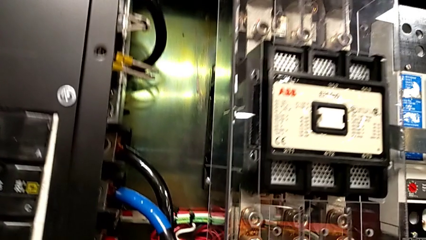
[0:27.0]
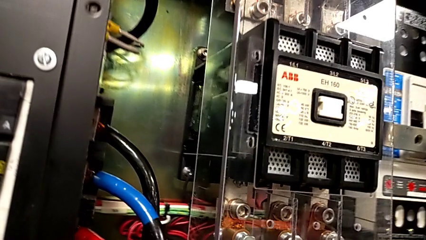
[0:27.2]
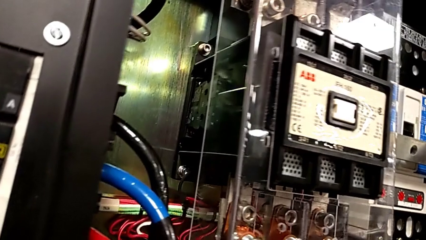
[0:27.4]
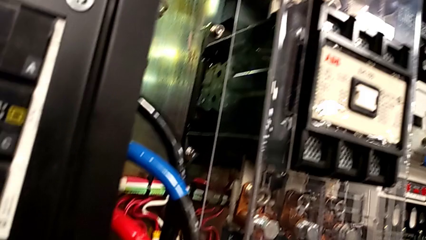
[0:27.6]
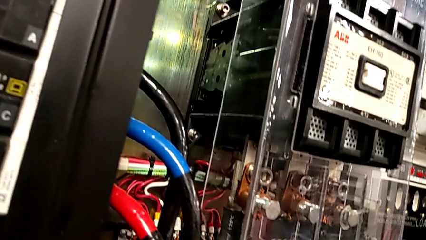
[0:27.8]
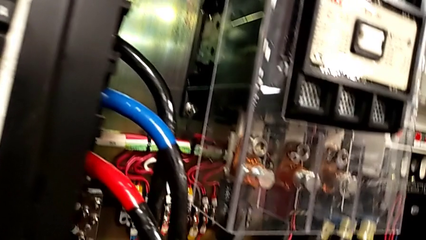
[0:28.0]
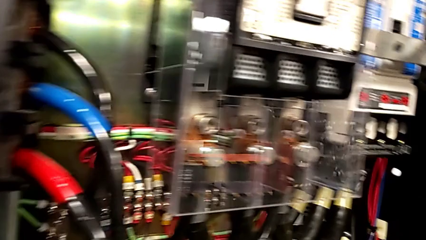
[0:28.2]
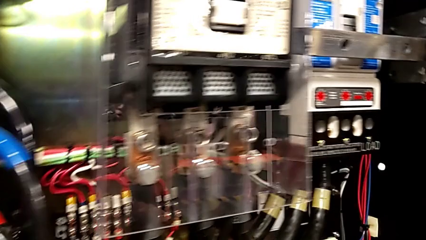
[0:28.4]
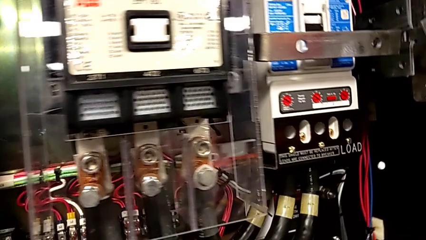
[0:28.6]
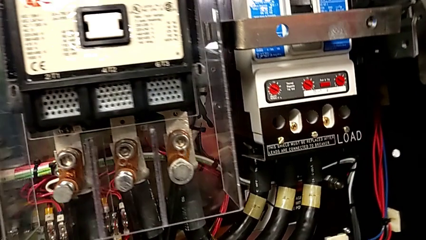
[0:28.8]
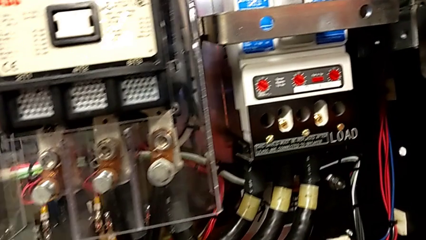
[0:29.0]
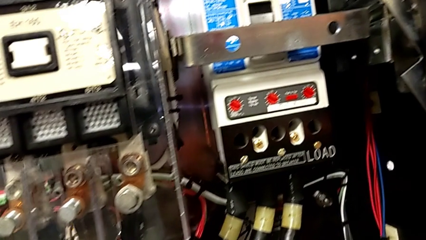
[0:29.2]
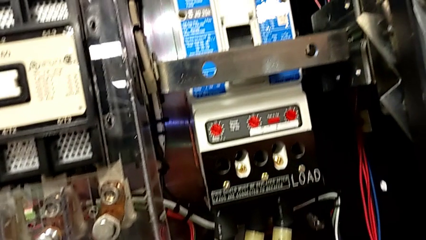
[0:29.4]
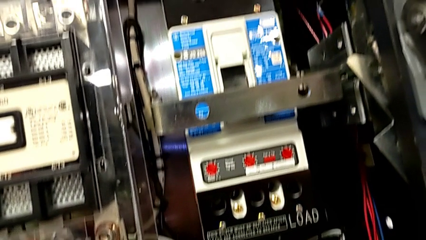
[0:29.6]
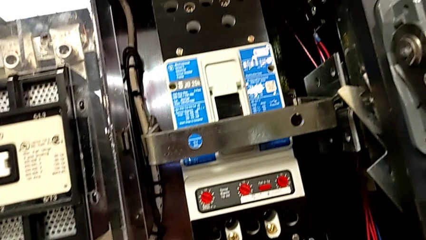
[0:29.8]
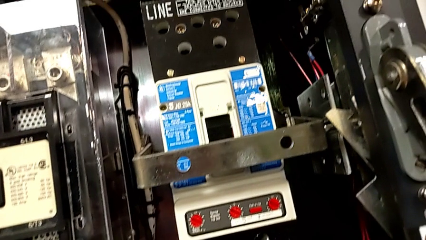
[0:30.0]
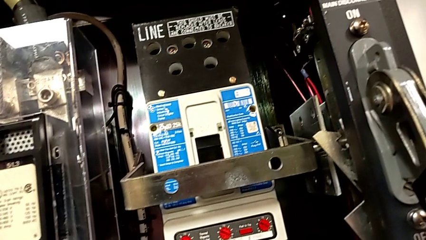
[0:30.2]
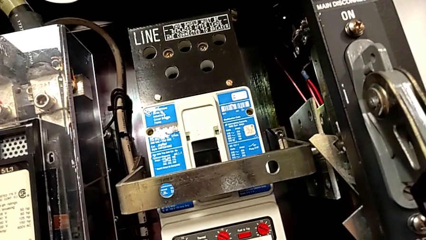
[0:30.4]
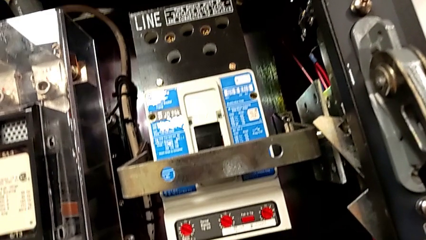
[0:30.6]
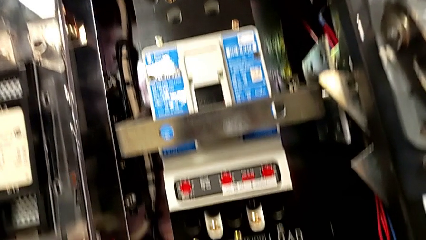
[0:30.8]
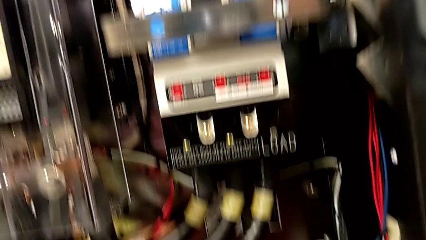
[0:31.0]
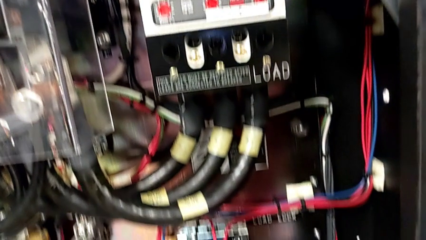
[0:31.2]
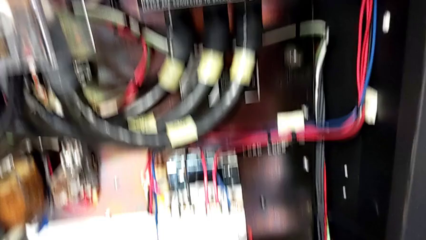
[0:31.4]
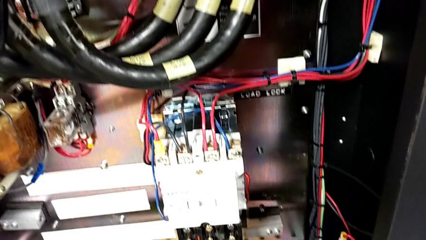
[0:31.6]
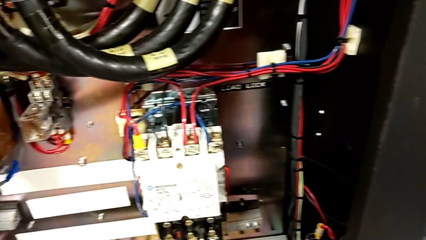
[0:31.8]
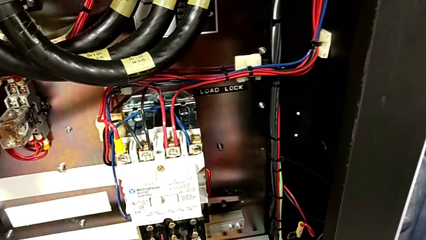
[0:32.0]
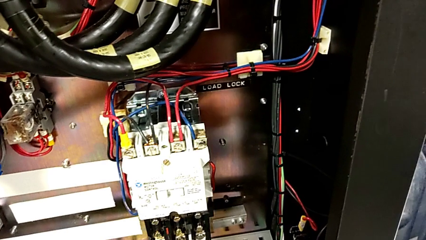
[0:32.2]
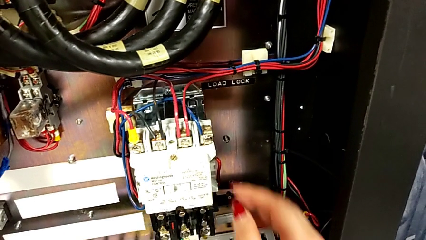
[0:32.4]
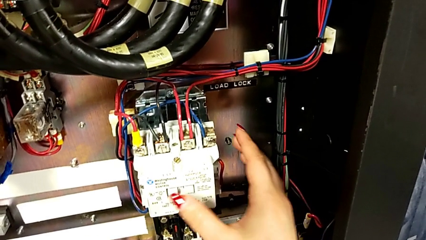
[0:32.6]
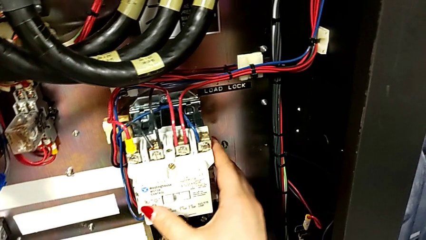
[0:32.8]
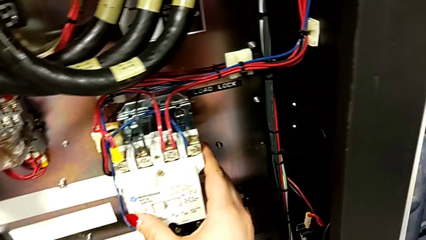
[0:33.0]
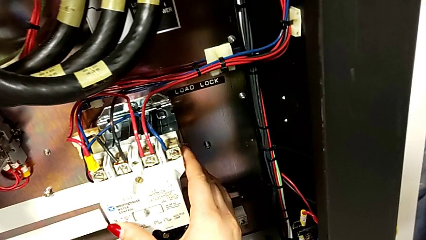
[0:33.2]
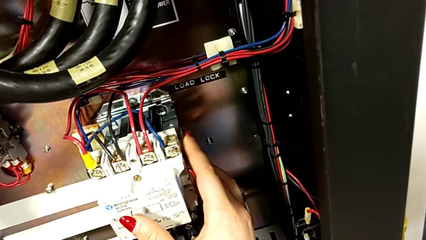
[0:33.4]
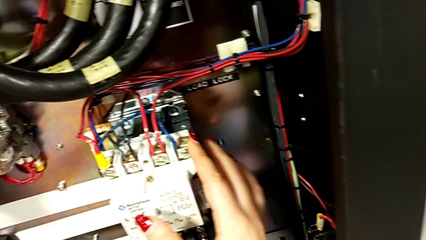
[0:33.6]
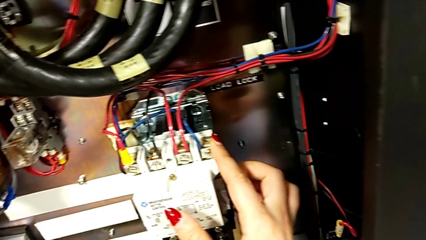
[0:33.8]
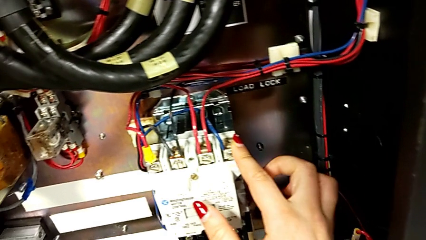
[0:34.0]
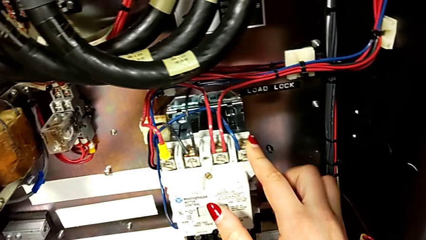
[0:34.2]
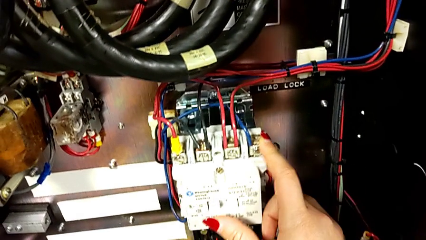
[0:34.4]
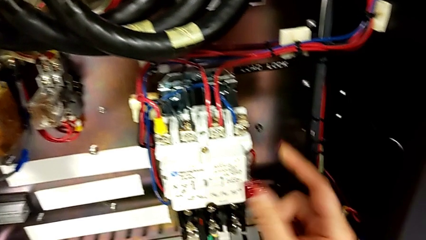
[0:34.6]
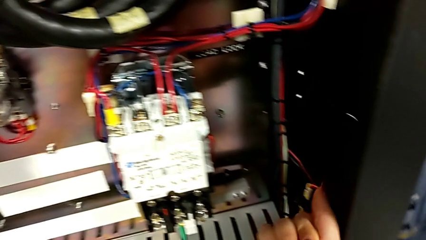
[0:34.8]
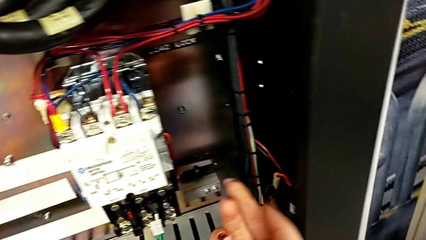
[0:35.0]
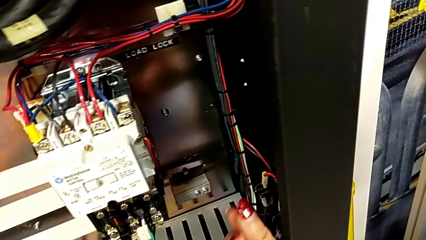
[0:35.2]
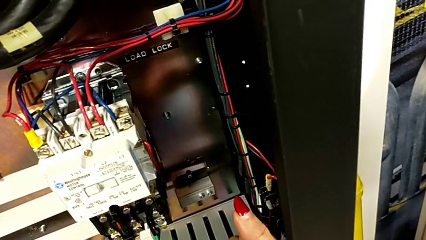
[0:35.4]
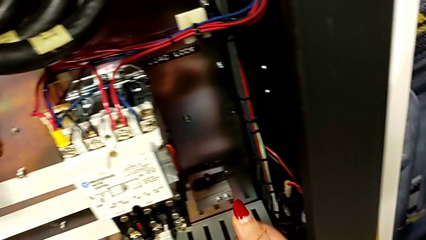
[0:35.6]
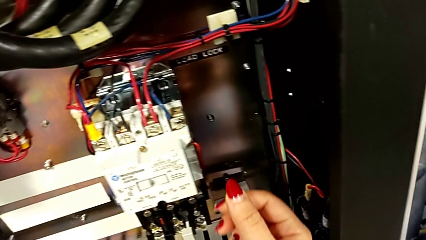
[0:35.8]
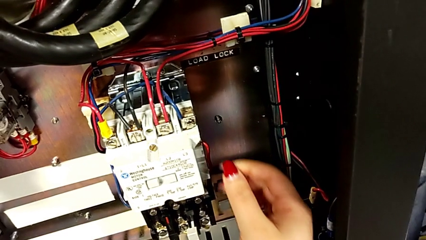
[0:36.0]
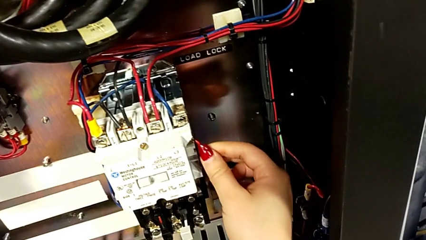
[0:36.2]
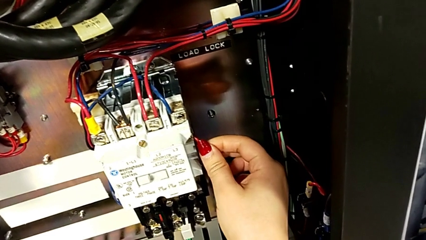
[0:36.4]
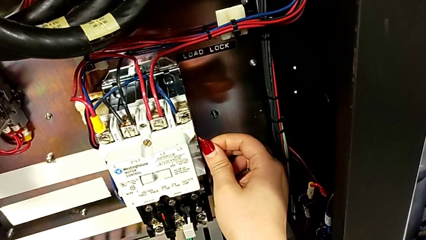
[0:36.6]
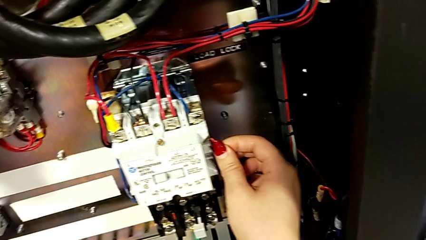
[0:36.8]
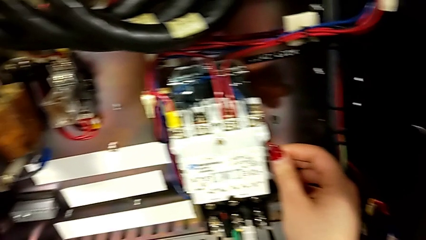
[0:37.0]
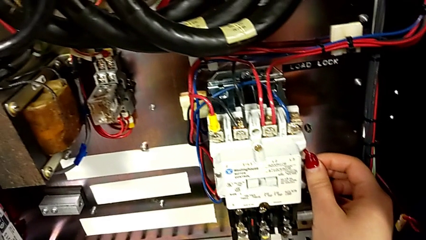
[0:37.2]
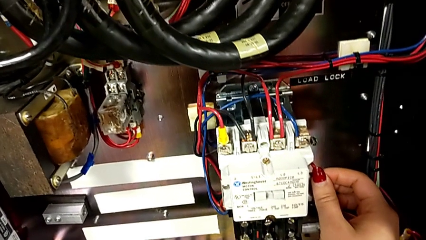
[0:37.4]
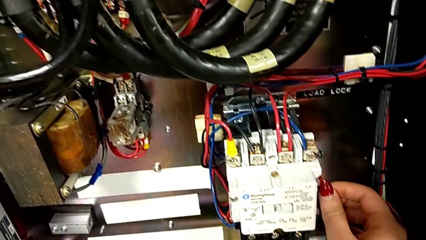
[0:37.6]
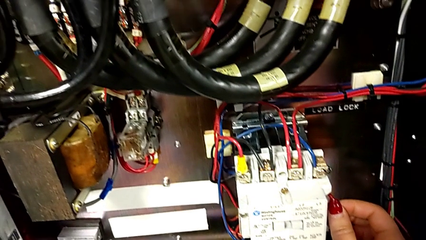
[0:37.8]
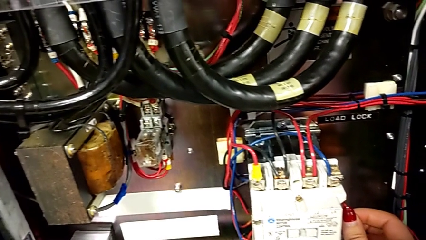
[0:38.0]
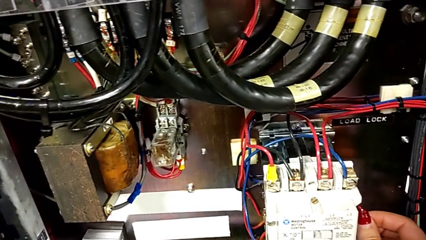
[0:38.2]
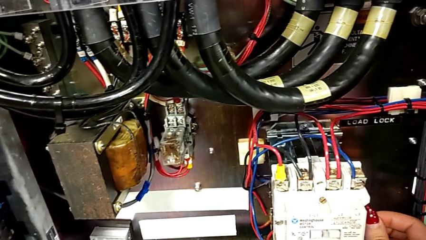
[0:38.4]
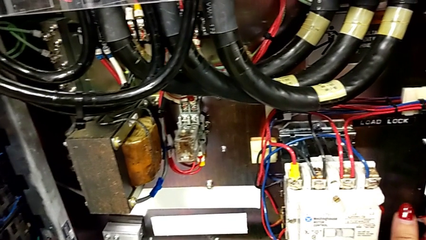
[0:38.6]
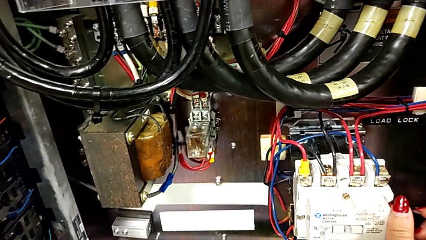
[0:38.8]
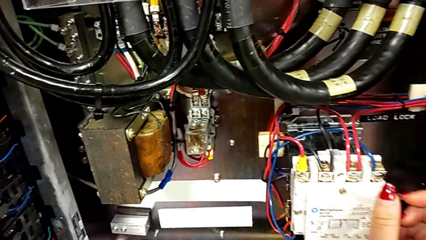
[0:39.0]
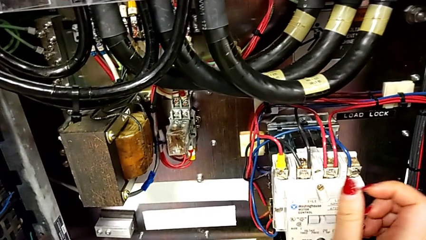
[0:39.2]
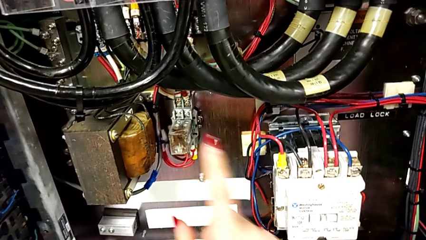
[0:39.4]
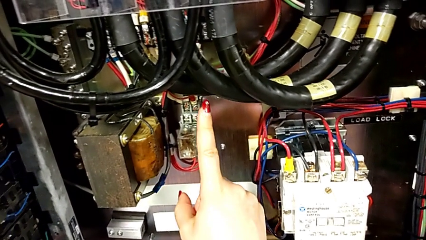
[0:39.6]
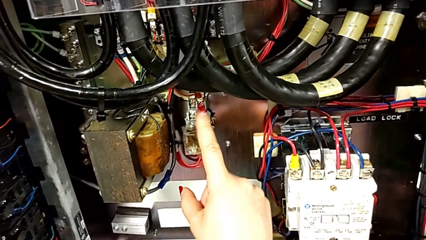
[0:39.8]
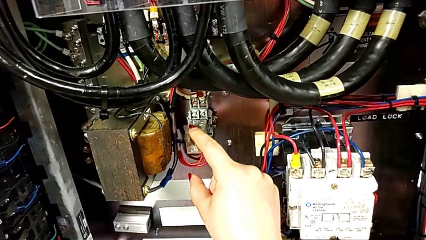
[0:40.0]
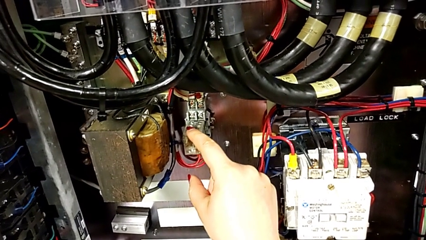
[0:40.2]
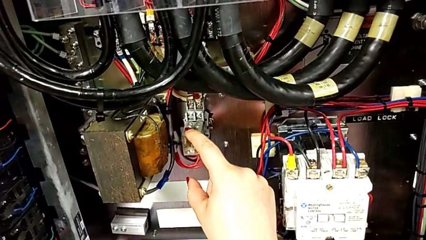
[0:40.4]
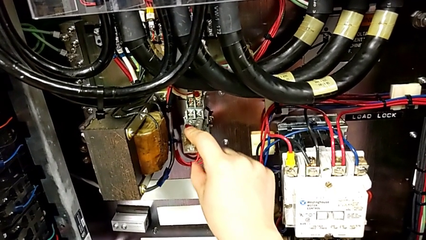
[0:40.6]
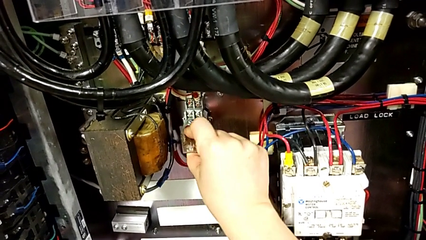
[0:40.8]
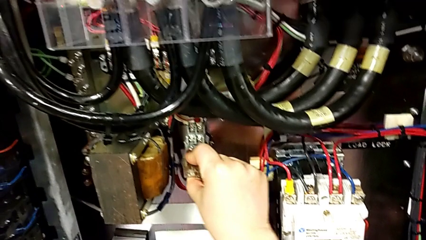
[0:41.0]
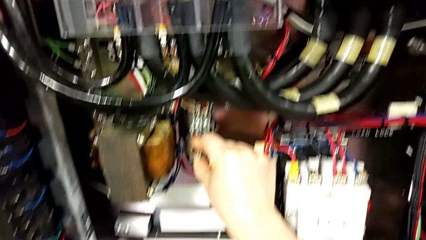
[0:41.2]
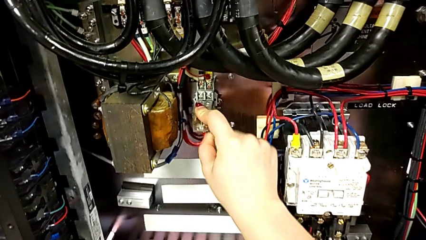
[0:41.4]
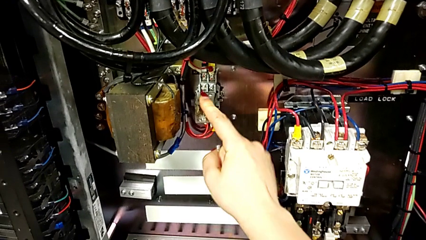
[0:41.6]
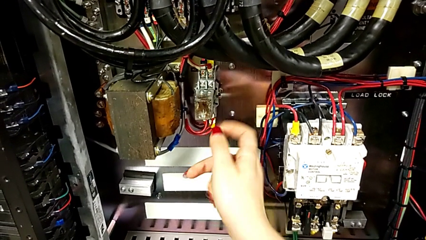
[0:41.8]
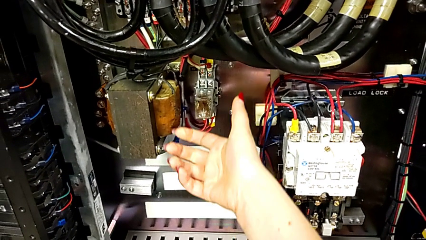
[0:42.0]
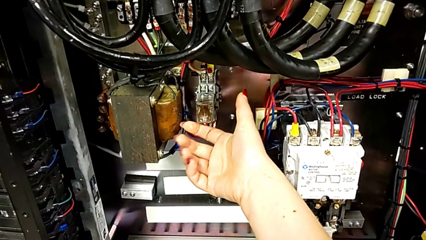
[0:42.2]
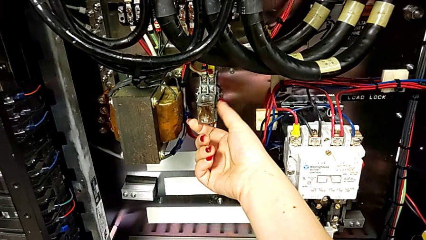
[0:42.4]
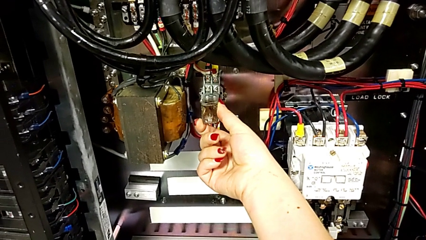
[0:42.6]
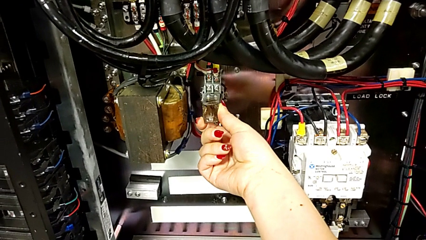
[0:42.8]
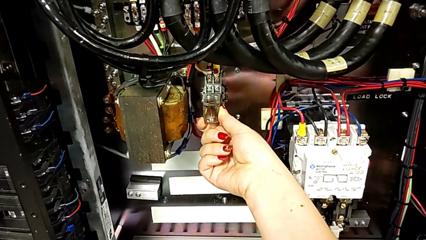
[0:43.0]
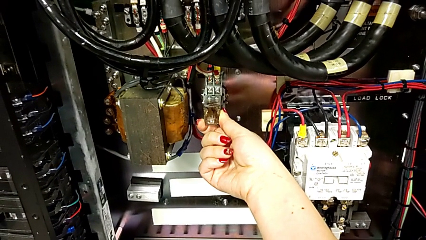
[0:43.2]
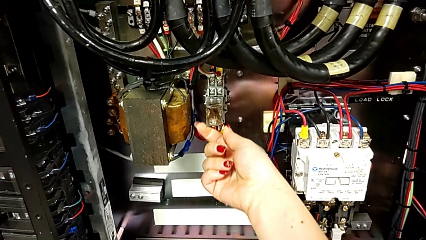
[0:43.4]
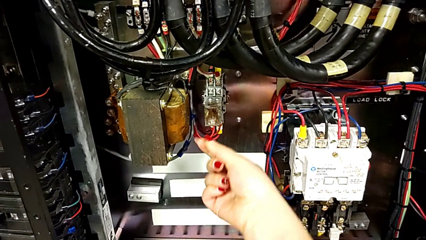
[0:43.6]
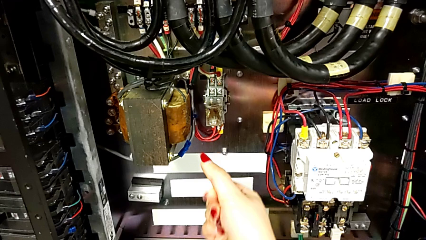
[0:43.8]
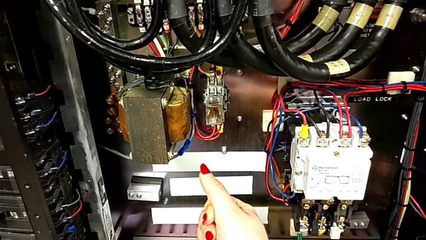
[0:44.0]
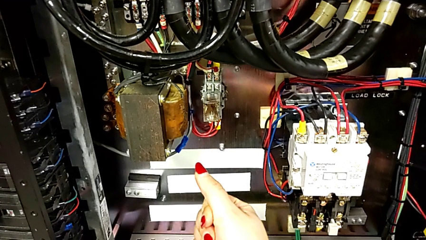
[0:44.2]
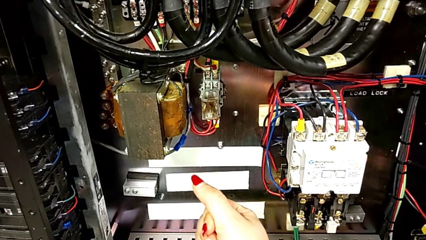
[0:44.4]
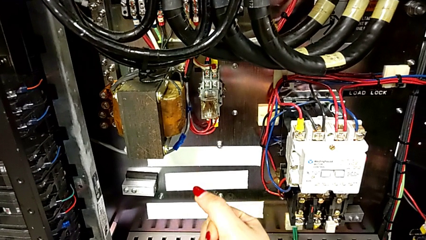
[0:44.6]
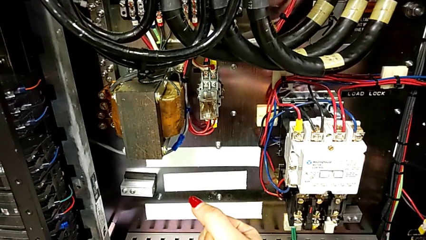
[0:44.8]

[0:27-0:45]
The camera wearer is inspecting for visible damage. They wrongly touch the wrong box, touch the circuit breaker and grab it.
